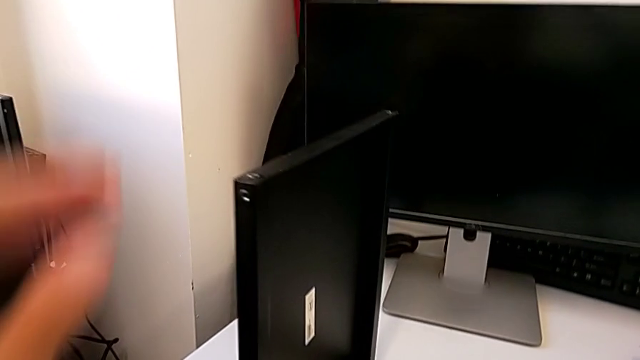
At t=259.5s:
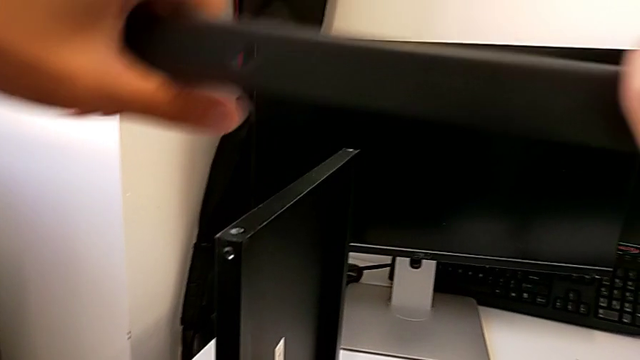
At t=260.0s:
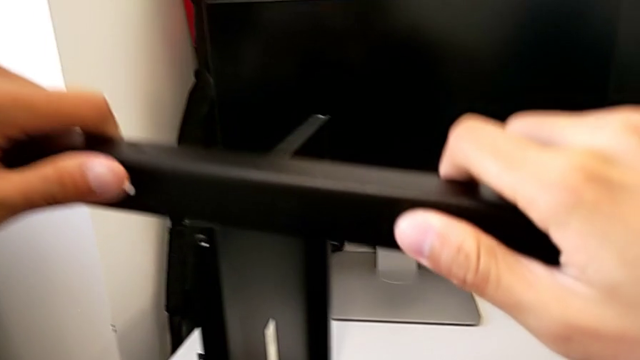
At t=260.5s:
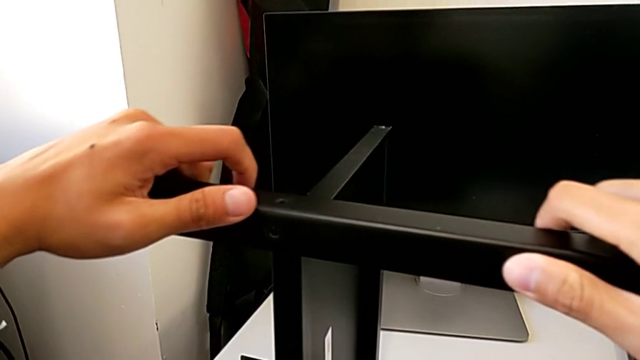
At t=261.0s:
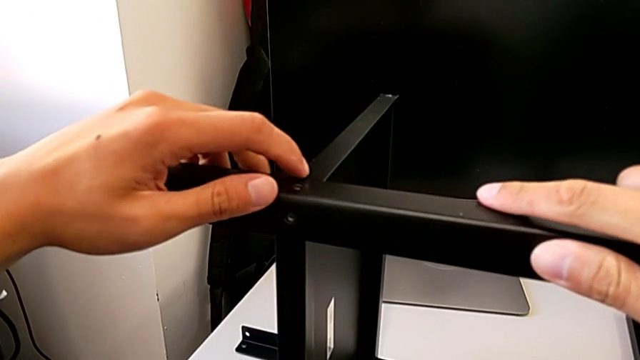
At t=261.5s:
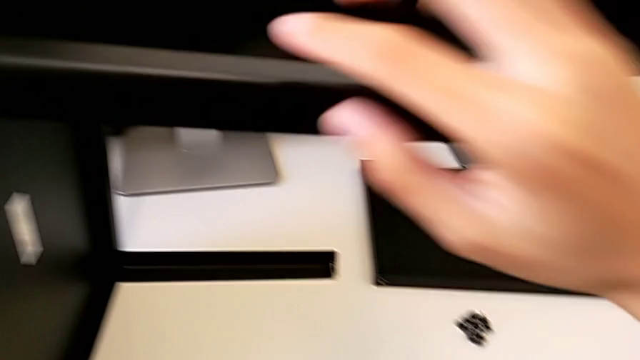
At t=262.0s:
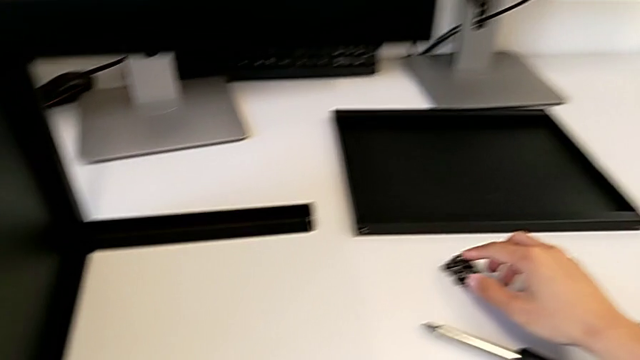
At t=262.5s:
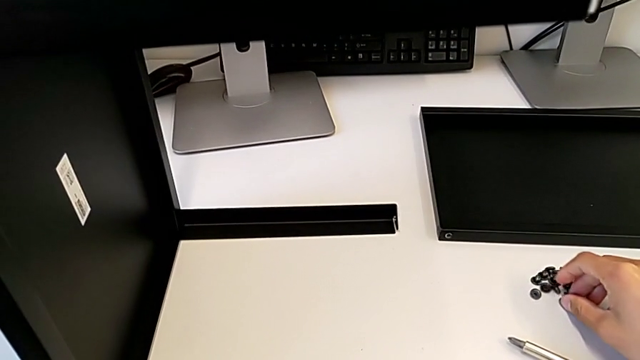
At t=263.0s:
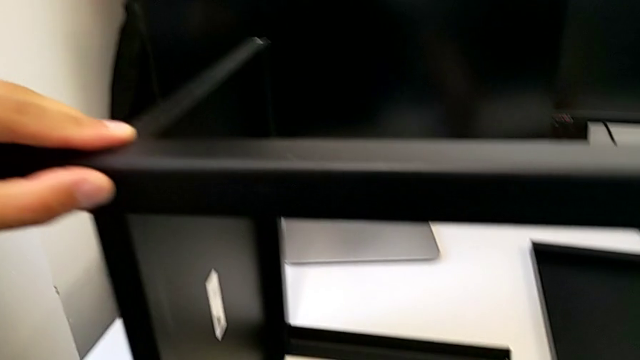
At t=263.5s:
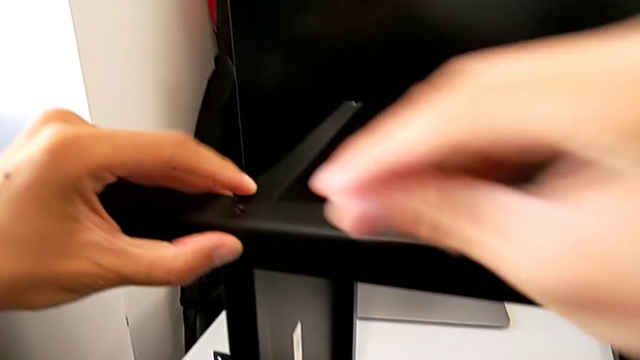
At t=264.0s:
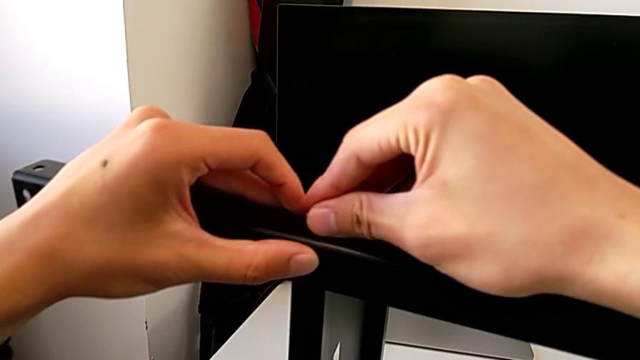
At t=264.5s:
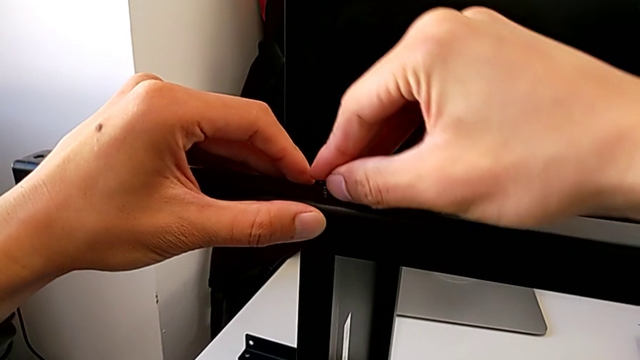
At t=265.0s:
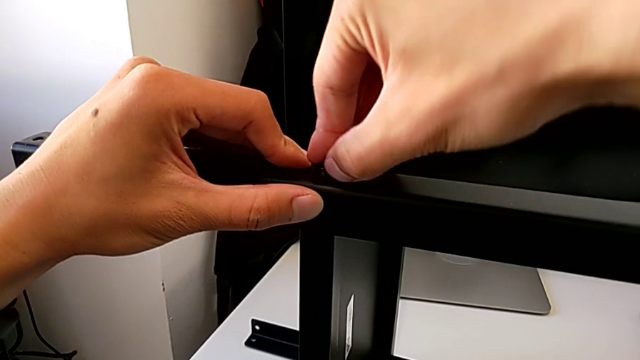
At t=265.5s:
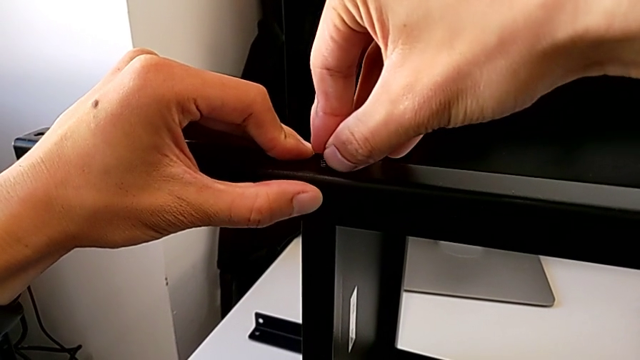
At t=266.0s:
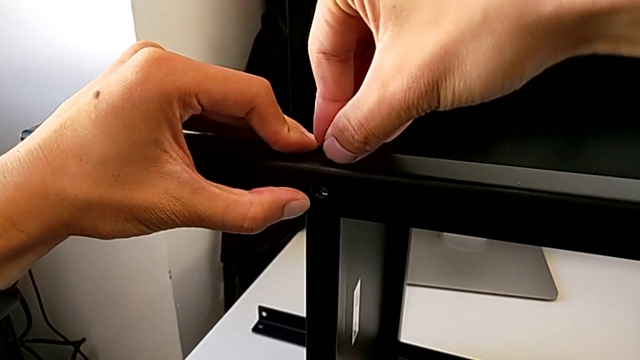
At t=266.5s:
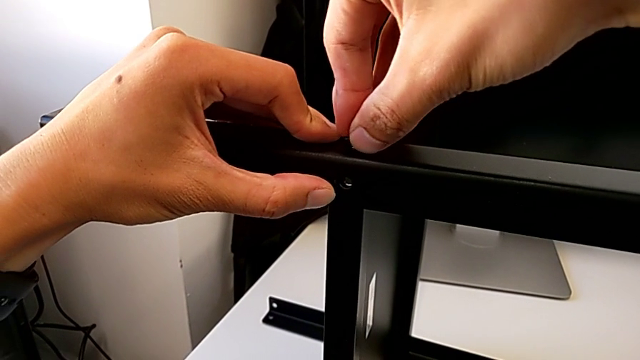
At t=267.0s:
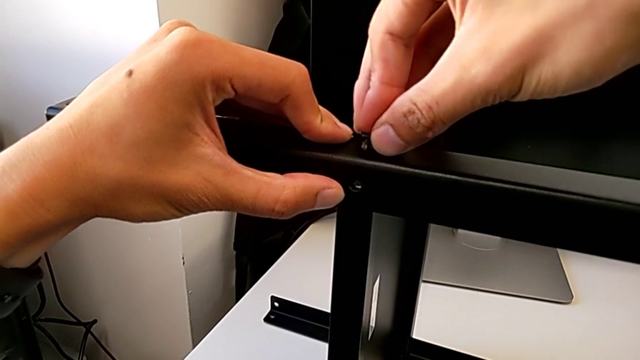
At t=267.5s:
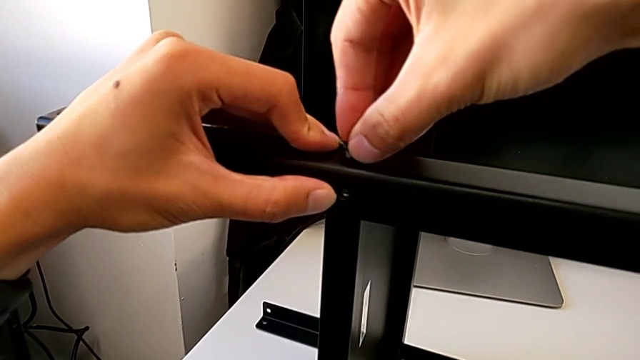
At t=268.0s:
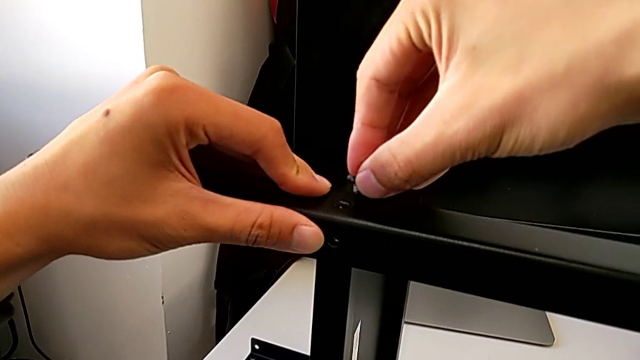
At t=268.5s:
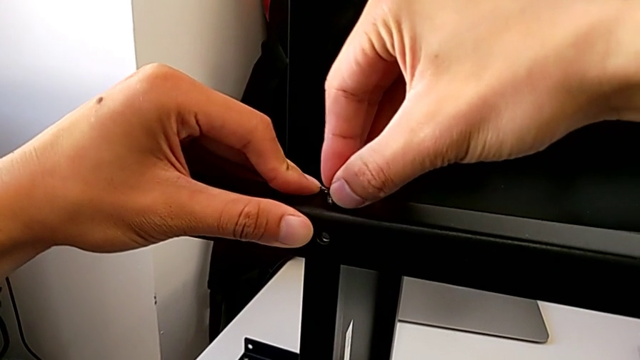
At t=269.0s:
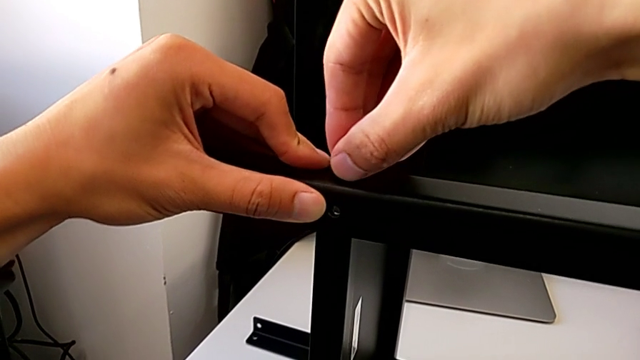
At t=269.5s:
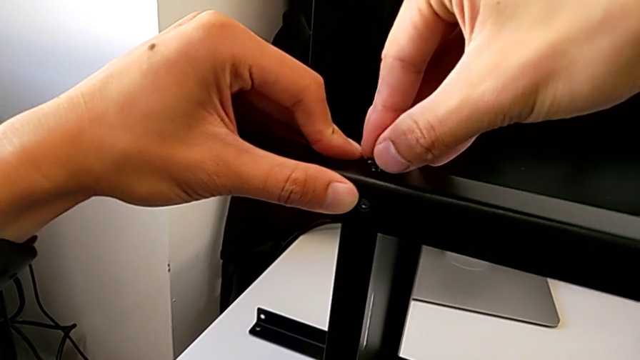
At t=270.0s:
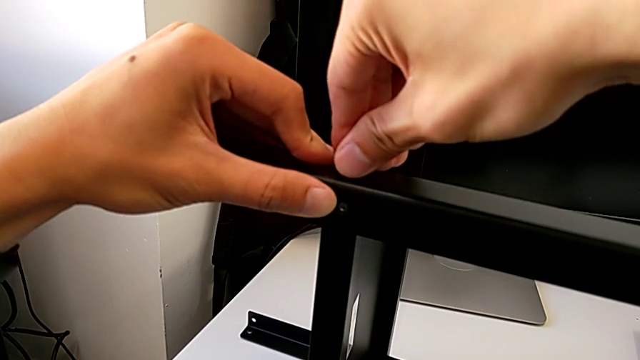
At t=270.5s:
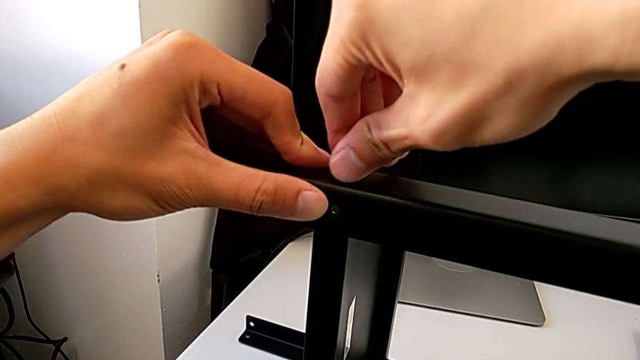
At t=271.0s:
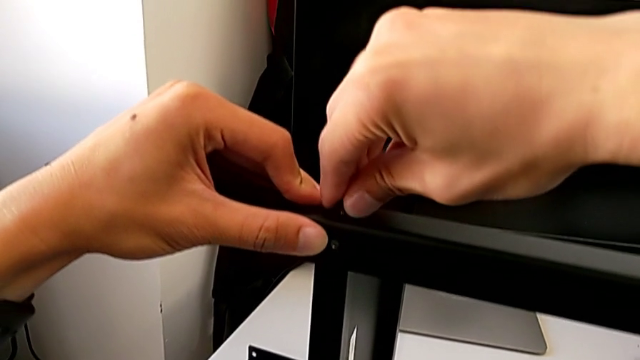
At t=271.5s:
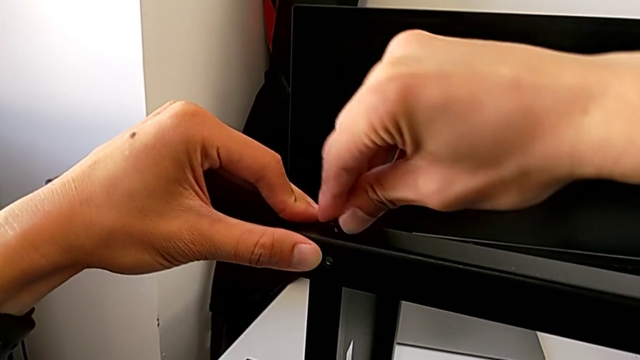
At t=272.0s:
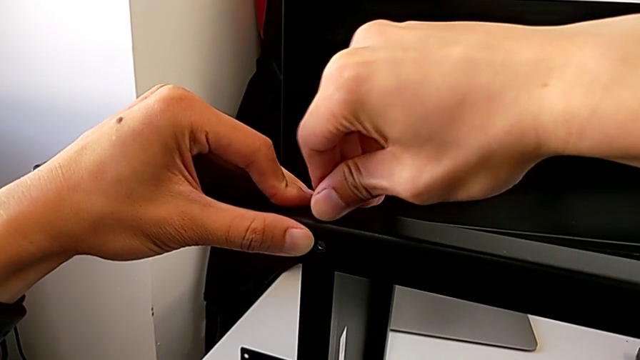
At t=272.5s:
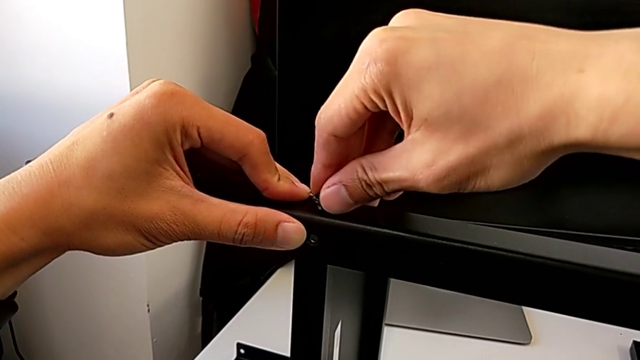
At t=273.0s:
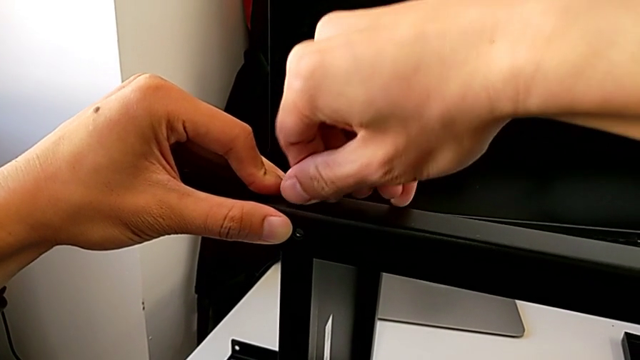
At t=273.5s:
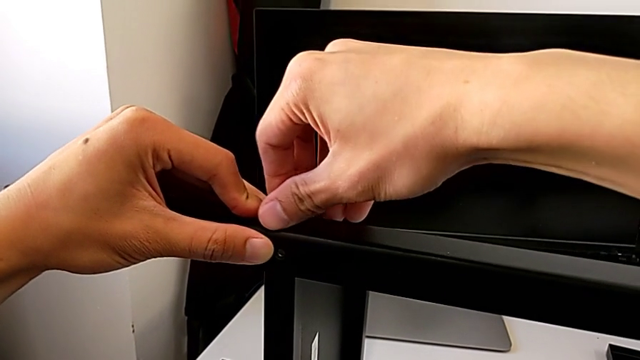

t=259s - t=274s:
The camera wearer is assembling the third leg with the shelf of the table. They place the leg and begin to screw the hex socket head.

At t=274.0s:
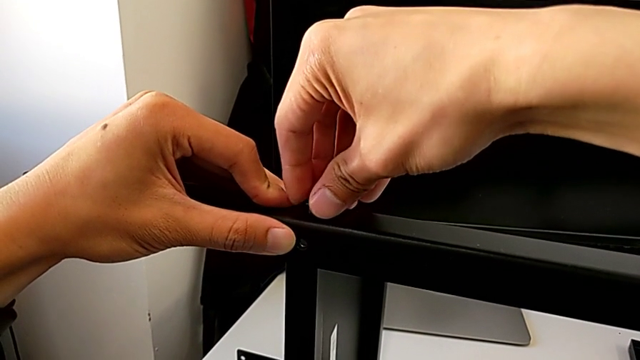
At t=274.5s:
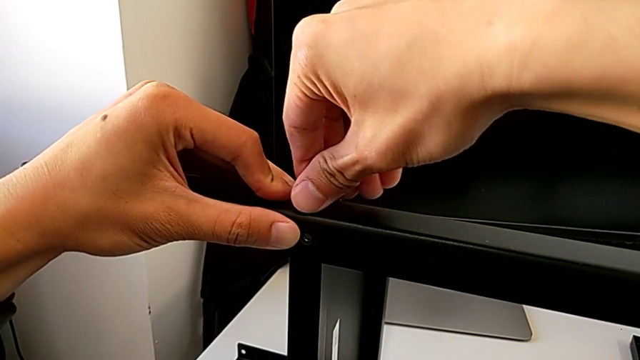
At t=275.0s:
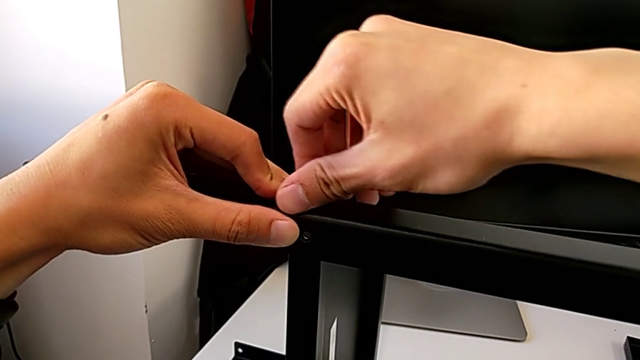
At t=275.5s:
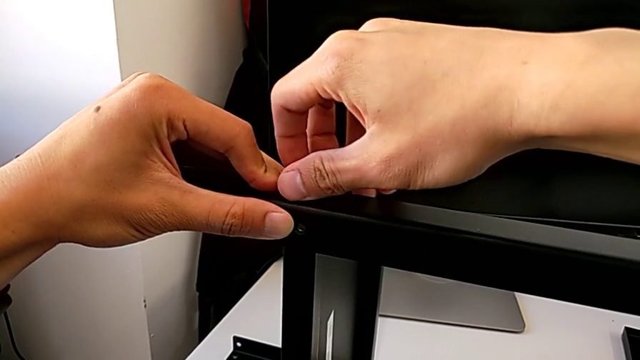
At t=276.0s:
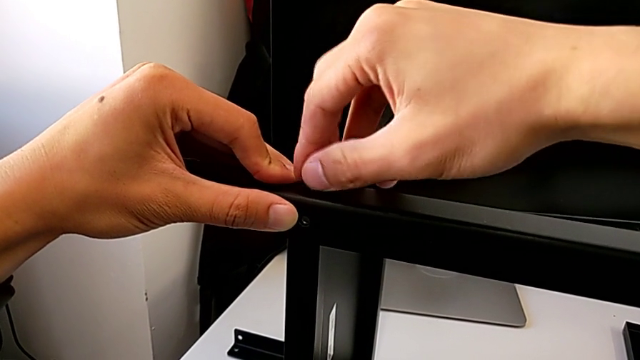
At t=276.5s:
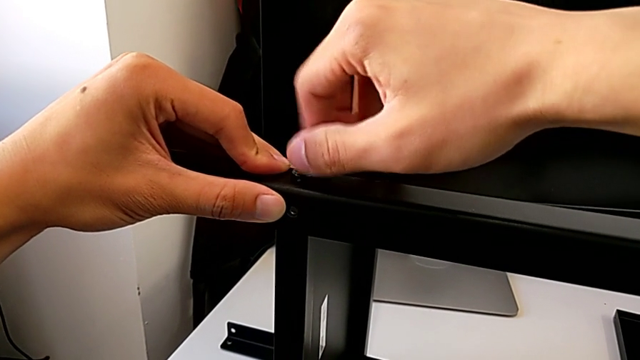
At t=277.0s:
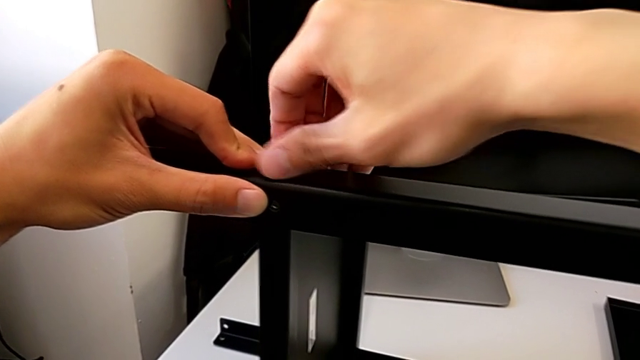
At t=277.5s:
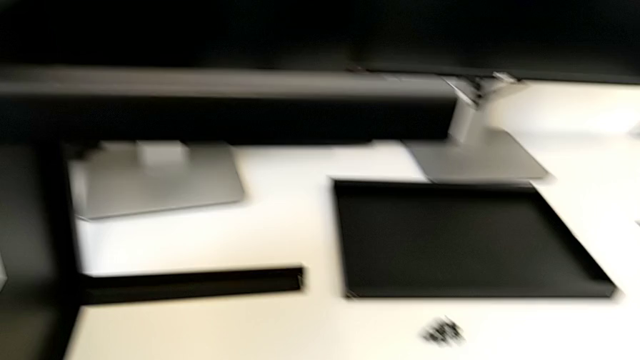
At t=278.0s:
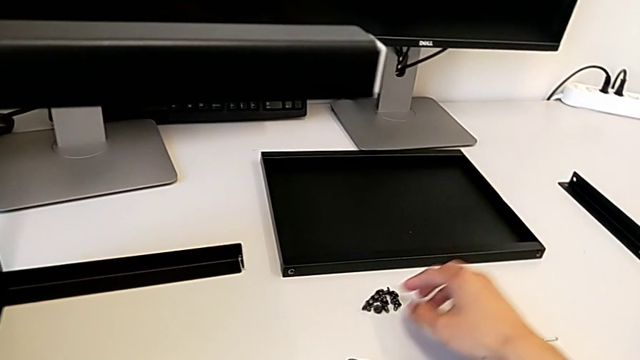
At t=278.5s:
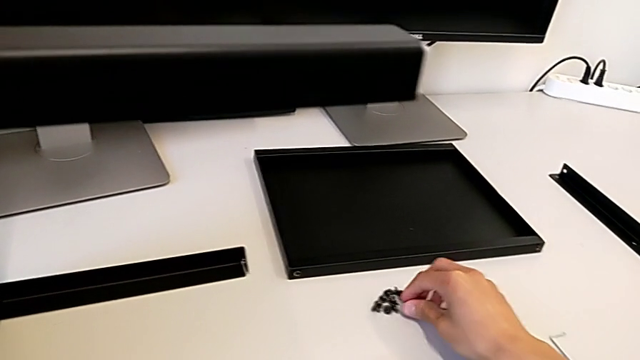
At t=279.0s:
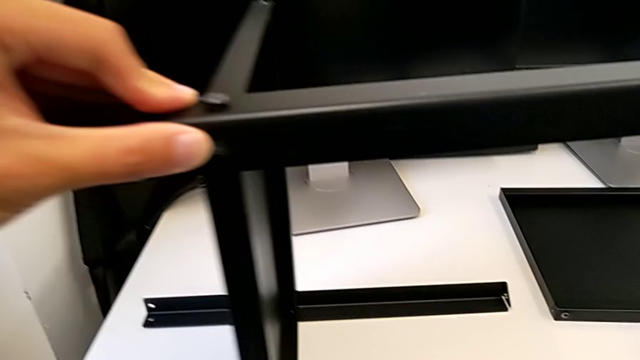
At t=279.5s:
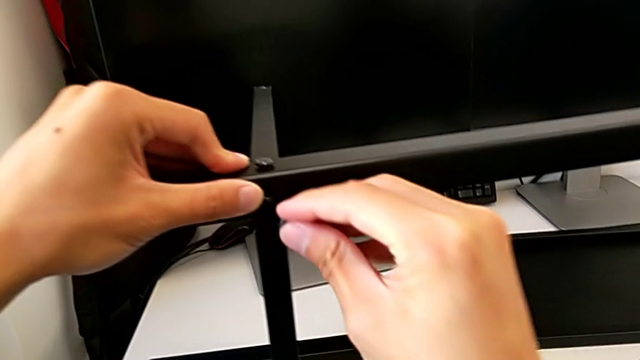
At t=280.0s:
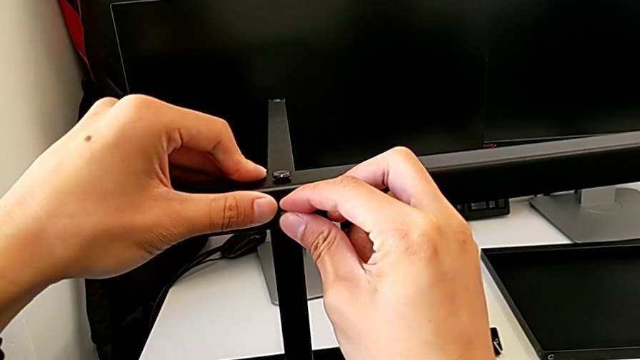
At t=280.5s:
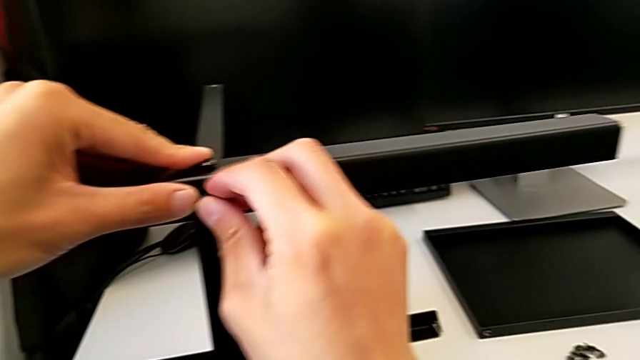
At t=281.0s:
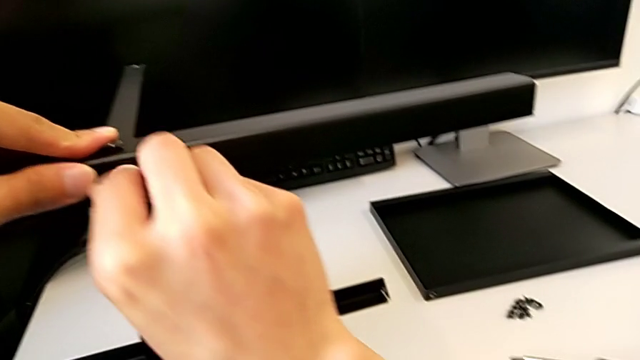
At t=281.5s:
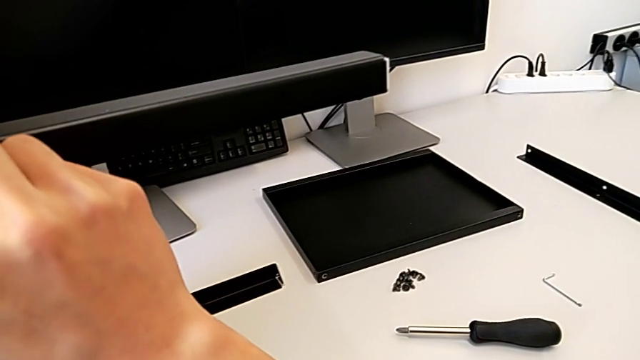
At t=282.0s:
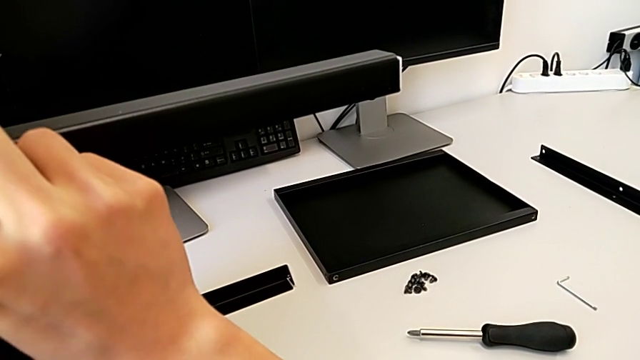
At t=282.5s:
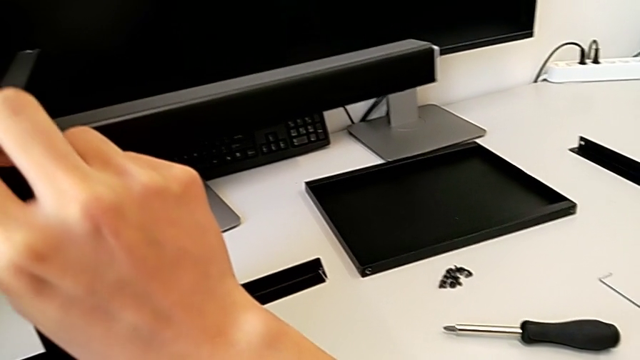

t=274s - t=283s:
The camera wearer is assembling the third leg with the shelf of the table. They keep screwing the hex socket head and begin to screw the hex socket head.
